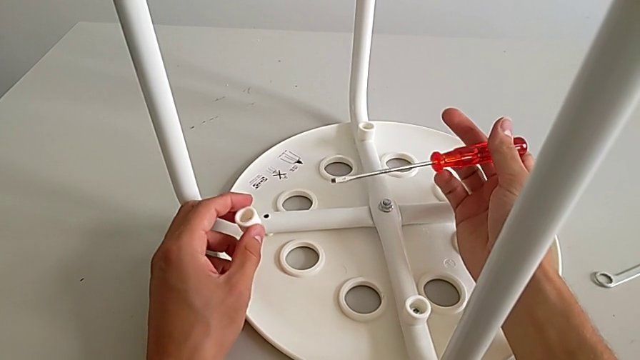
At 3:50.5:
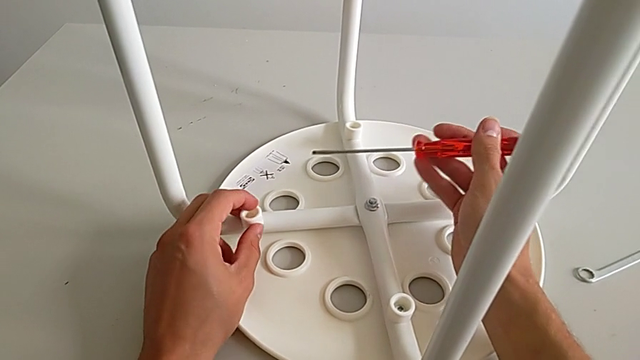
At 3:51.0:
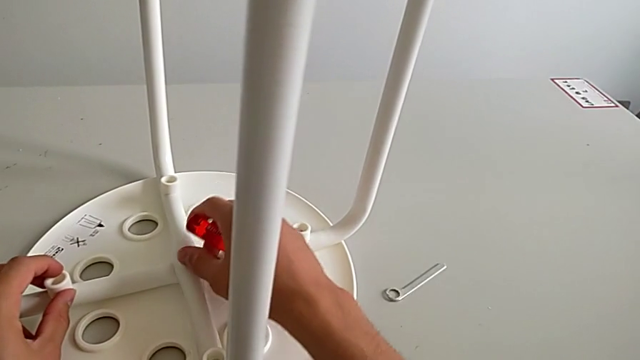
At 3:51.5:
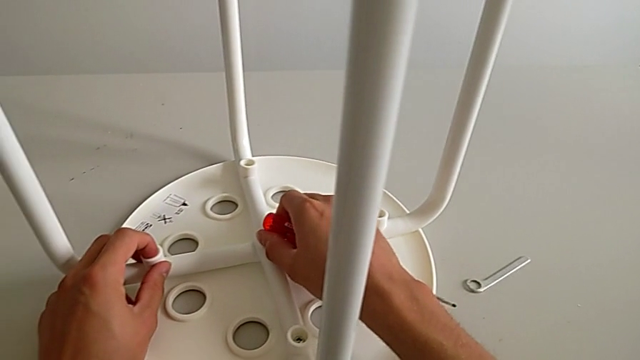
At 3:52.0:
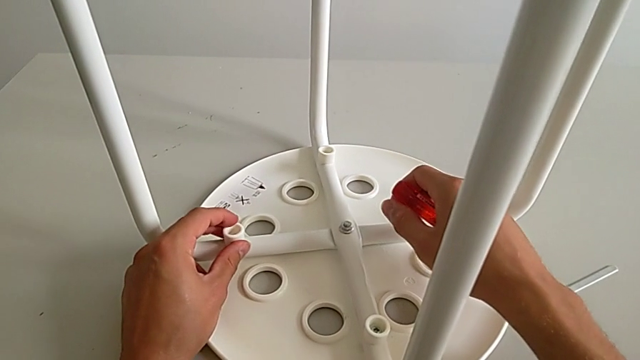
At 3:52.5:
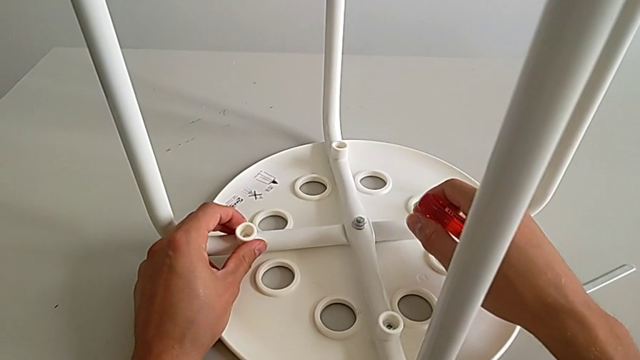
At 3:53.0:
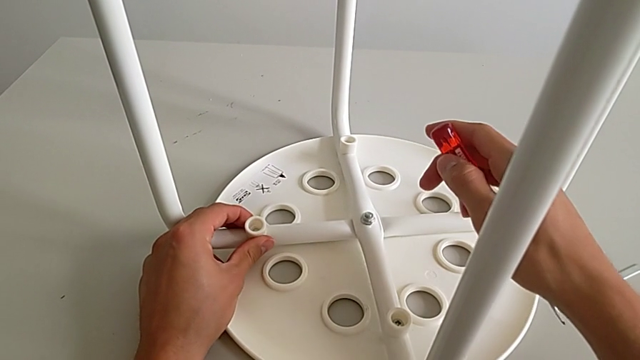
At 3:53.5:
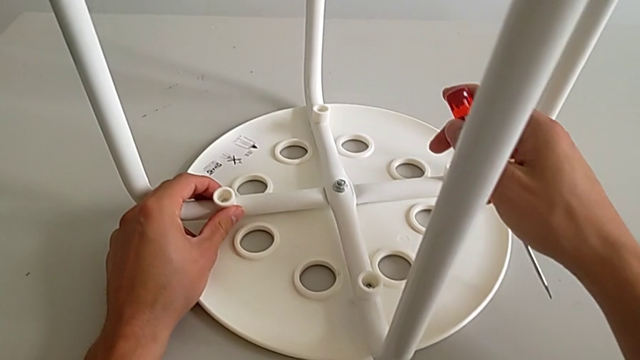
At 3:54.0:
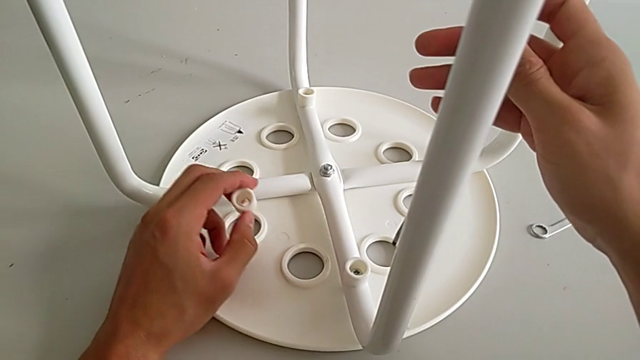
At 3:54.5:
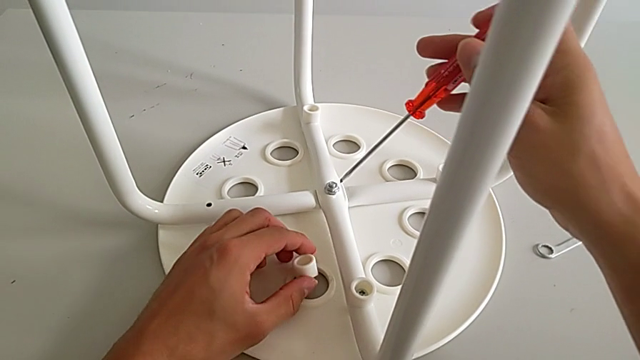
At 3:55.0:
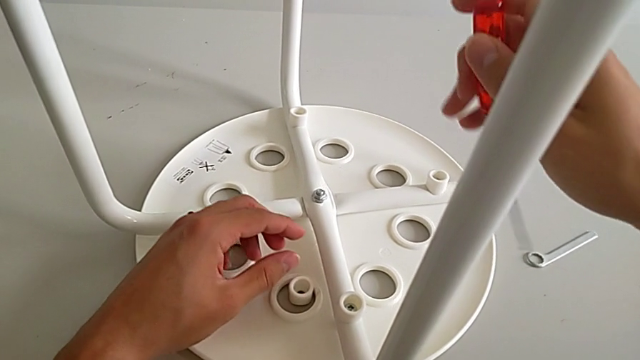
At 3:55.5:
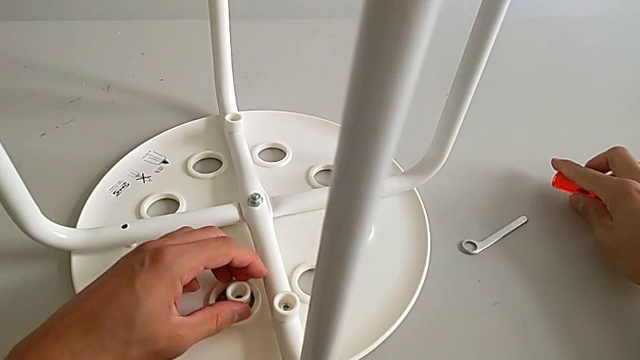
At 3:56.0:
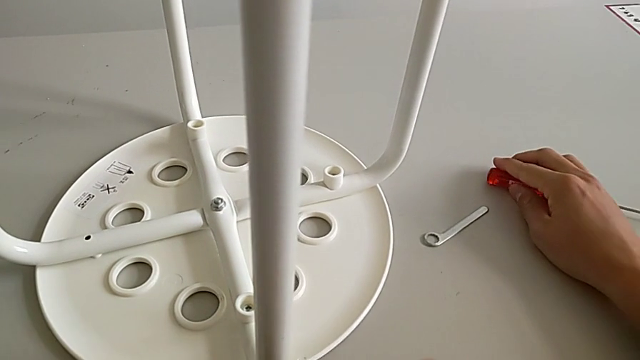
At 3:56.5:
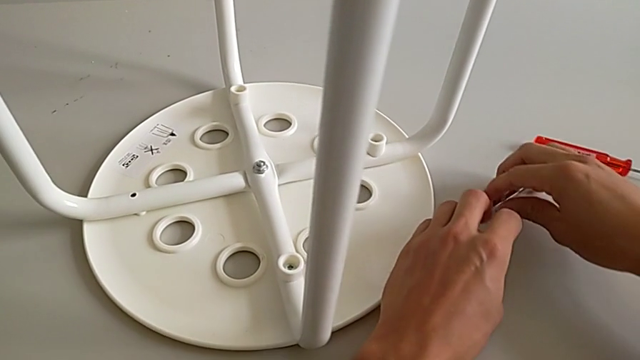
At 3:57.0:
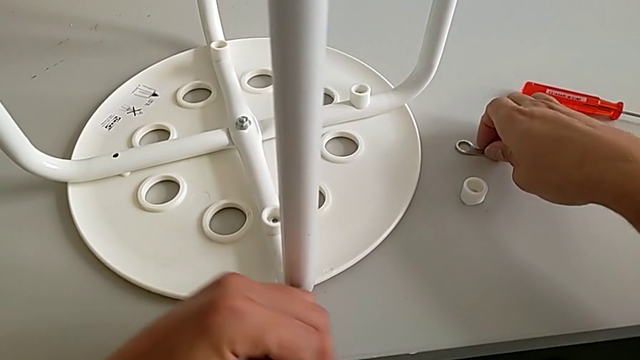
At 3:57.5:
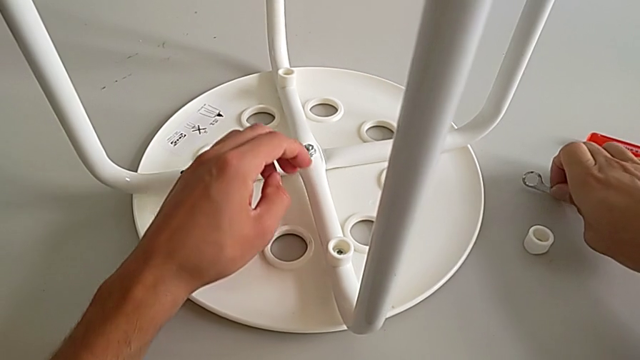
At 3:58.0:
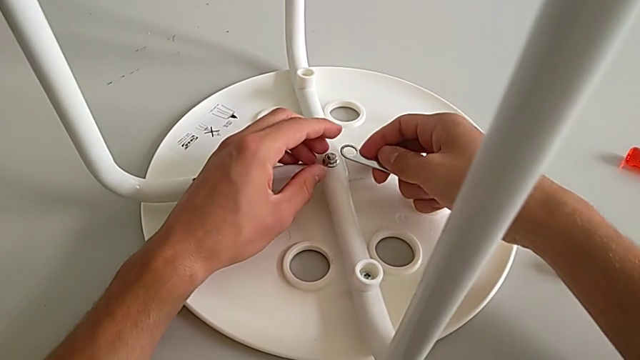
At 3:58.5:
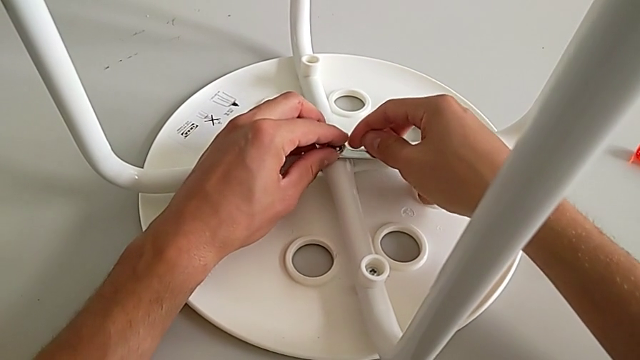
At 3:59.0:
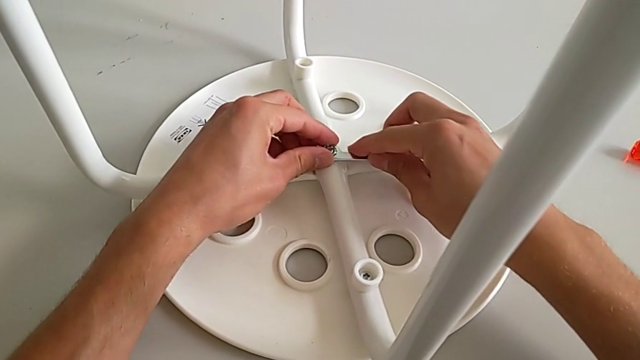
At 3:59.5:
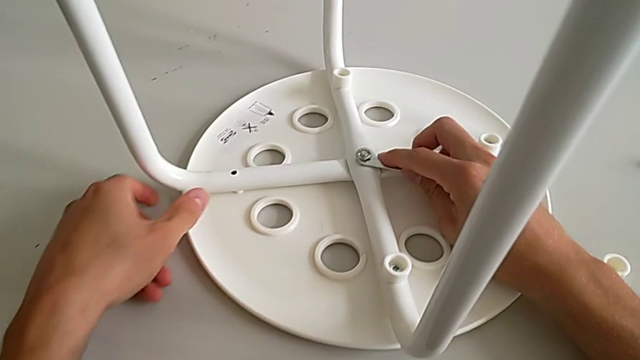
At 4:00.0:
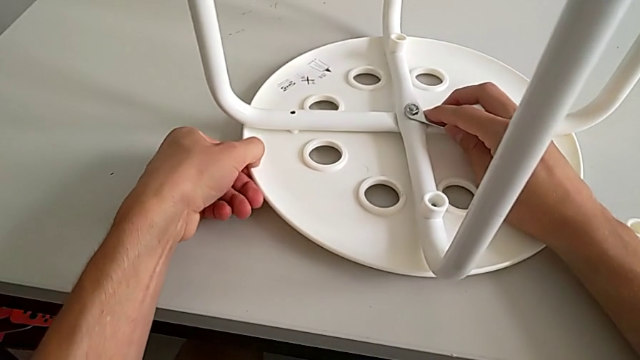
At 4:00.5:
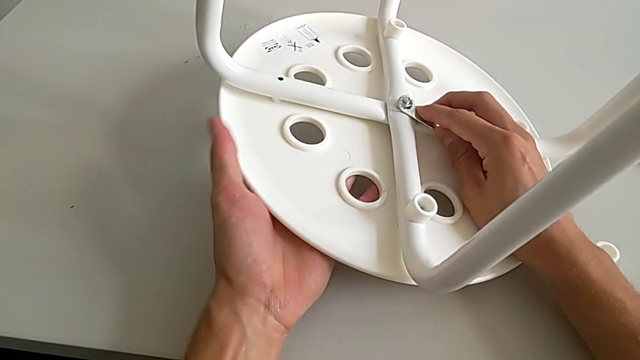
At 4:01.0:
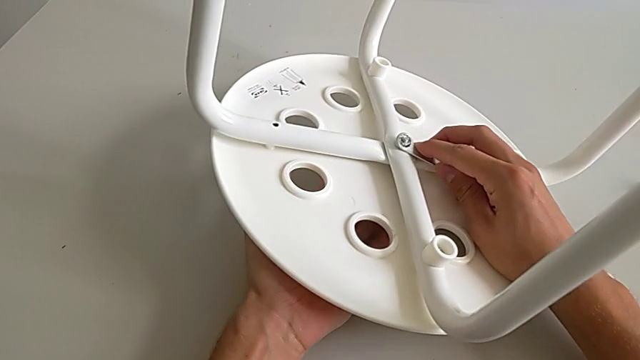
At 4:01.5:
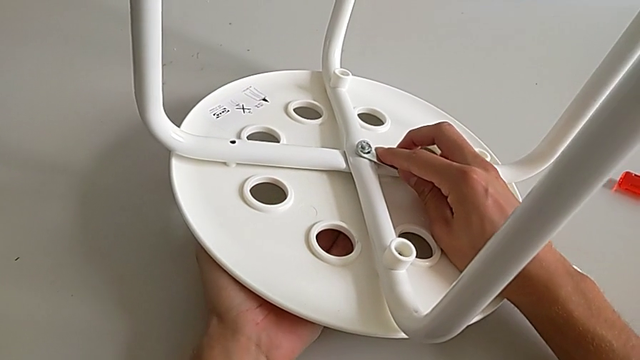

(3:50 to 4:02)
The camera wearer is assembling the seat. They approach the hex nut, place the washer, wrongly hold the screwdriver, disassemble the washer and place it. They place the screwdriver with the right hand, grab the washer with the left hand, place it with the left hand, grab the hexagonal wrench with the right hand, insert it, lift the stool and hold it.

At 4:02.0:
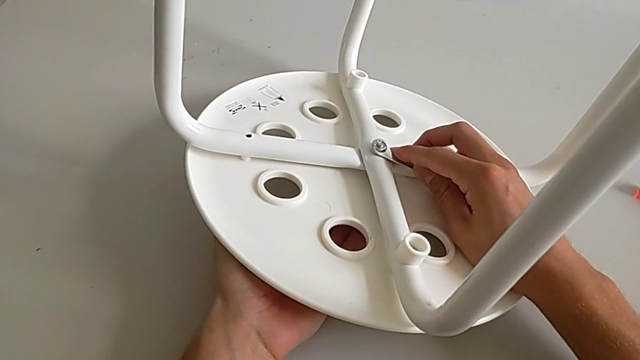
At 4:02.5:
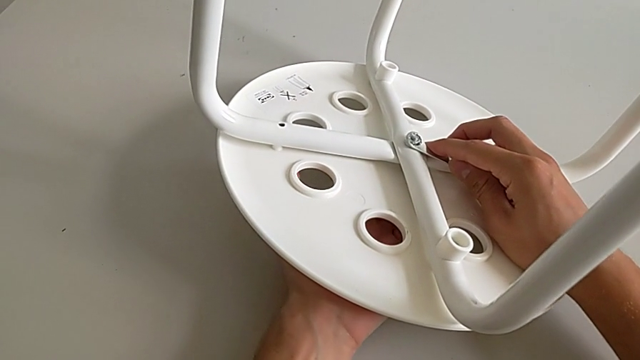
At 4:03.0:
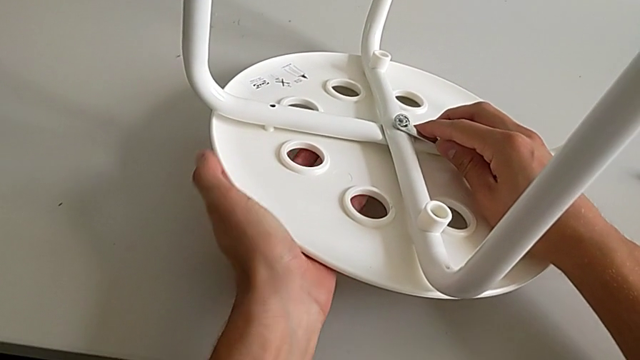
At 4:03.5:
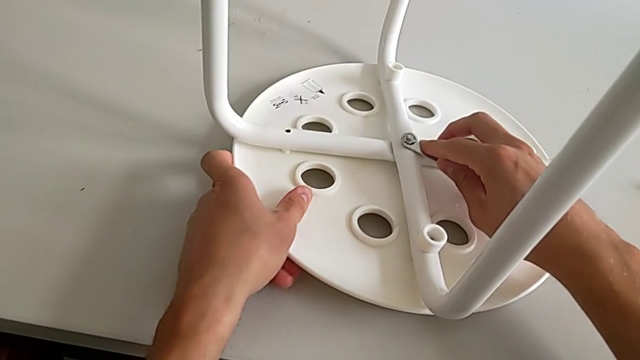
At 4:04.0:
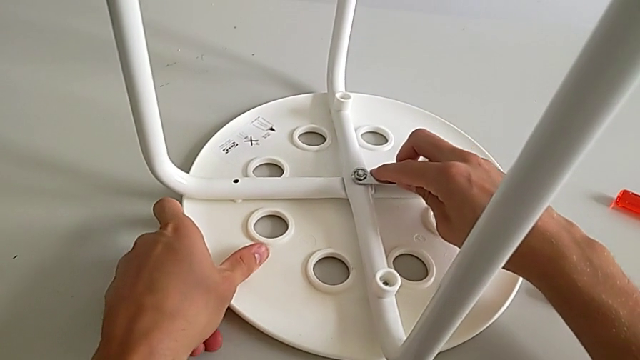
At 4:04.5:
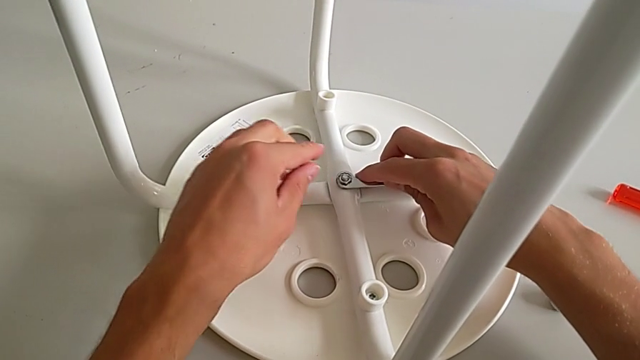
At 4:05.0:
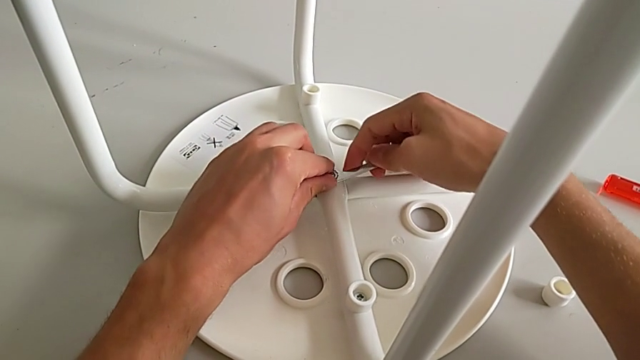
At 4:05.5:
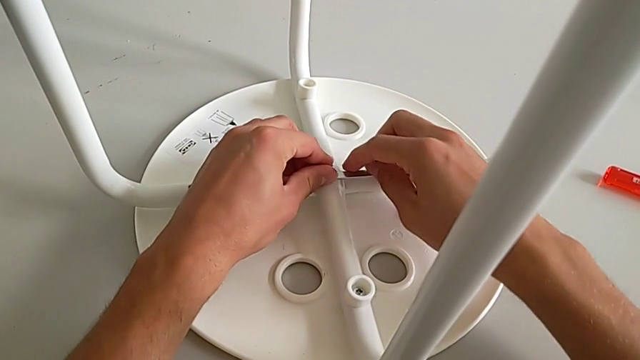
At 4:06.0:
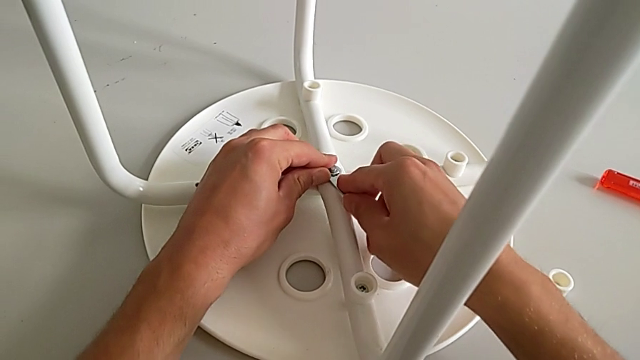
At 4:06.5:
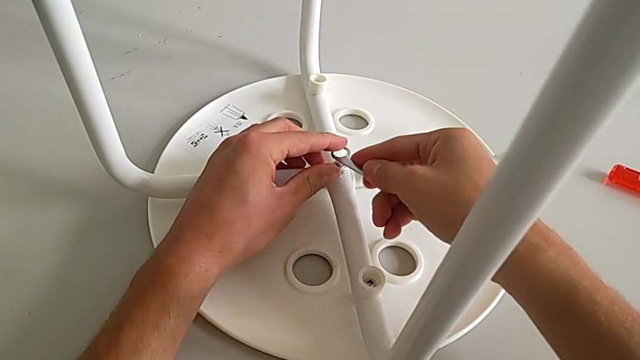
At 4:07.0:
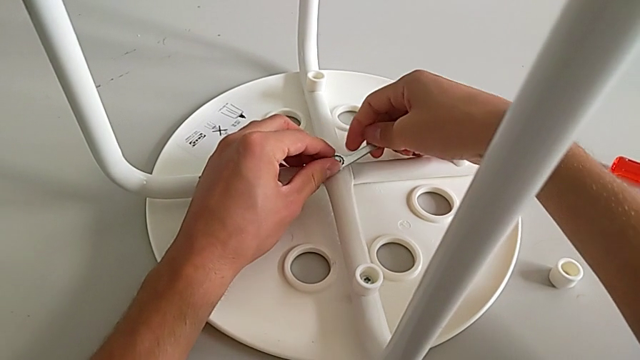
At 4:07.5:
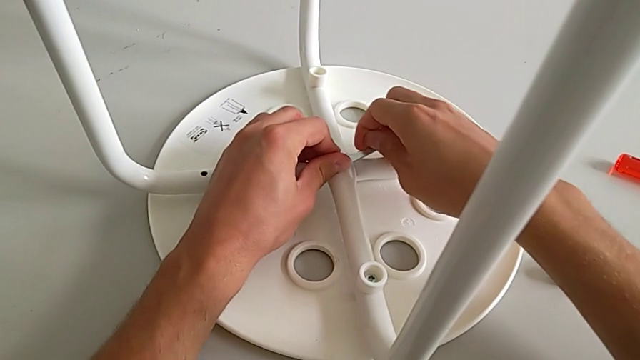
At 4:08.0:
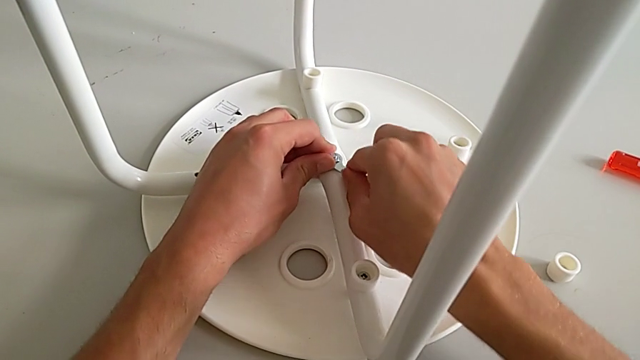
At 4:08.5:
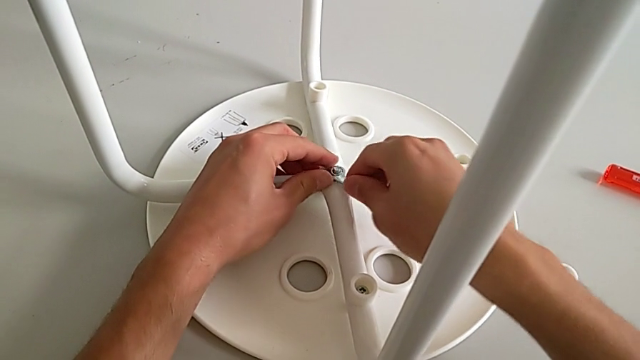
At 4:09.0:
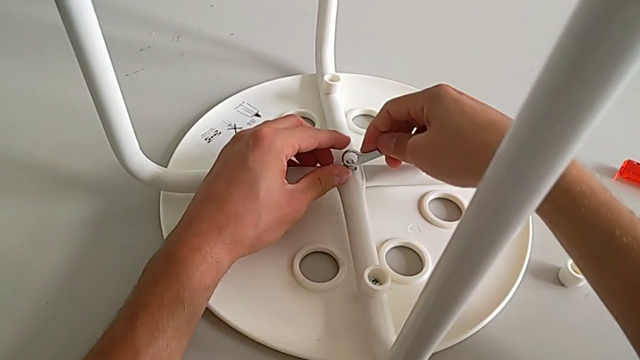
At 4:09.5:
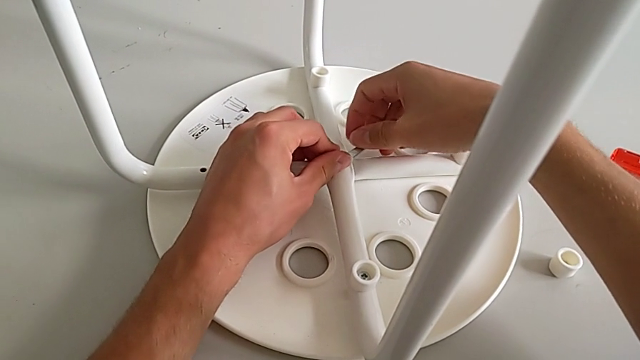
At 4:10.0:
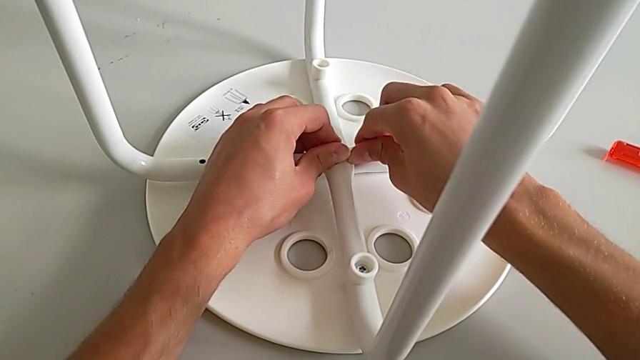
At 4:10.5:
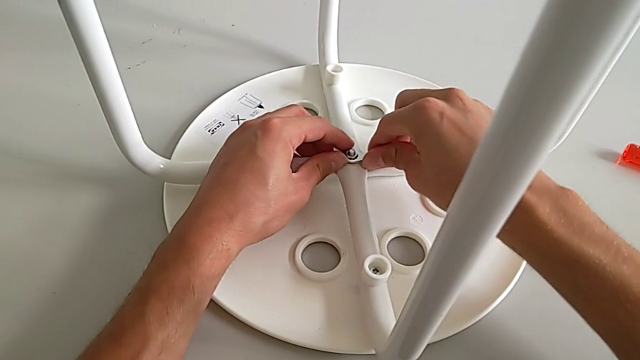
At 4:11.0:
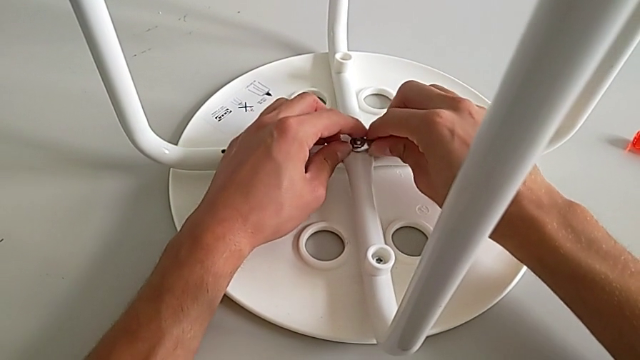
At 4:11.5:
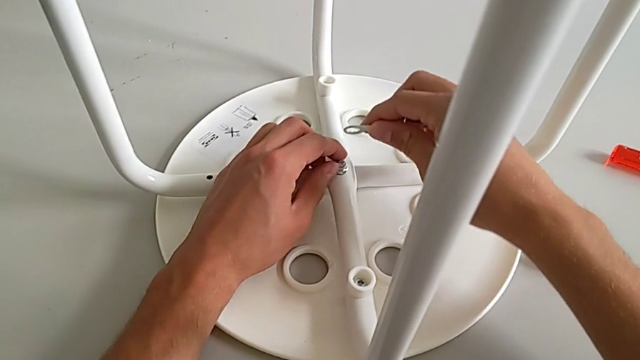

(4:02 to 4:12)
The camera wearer is assembling the seat. They place the stool, screw the hex nut, withdraw the hexagonal wrench, insert it, screw the hex nut, withdraw the hexagonal wrench, insert it, screw the hex nut and withdraw the hexagonal wrench.
